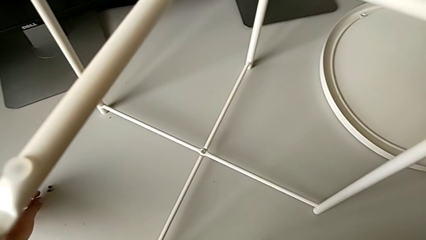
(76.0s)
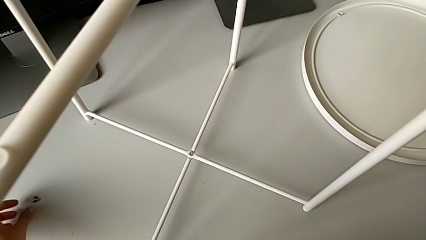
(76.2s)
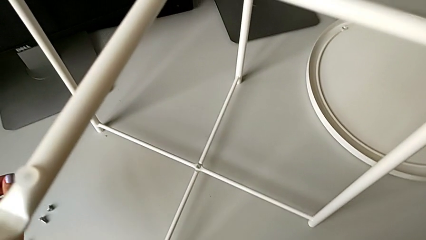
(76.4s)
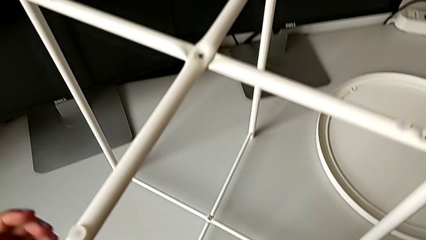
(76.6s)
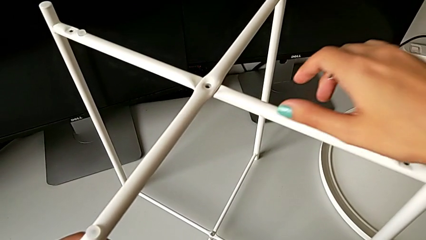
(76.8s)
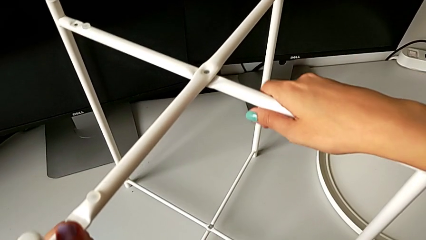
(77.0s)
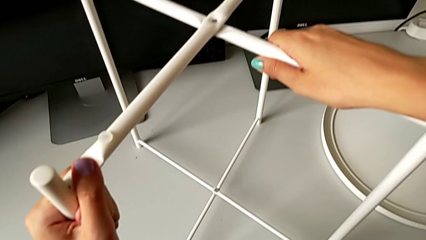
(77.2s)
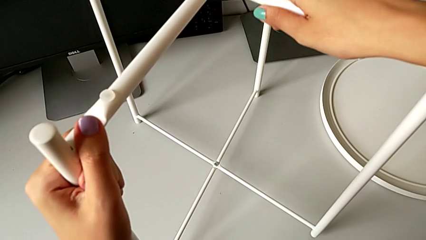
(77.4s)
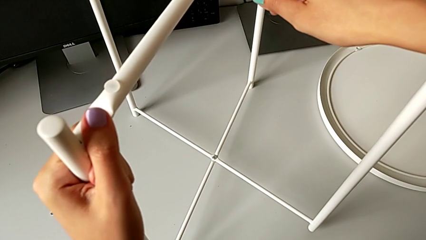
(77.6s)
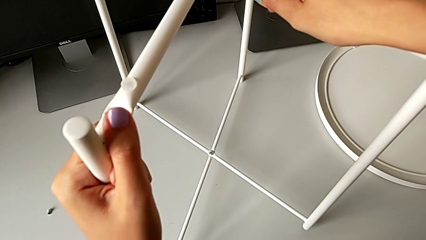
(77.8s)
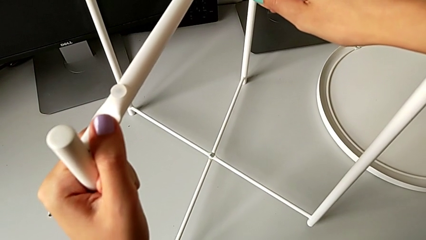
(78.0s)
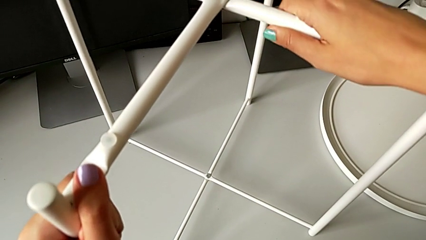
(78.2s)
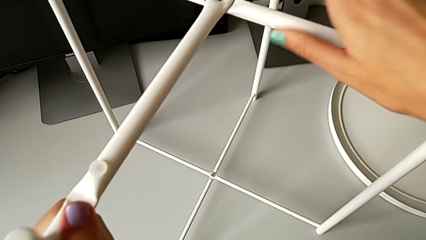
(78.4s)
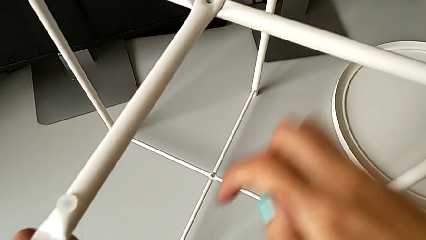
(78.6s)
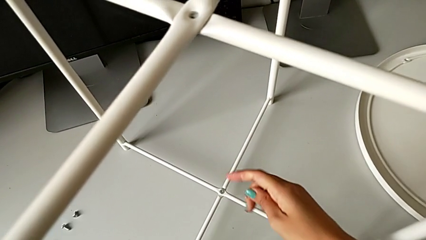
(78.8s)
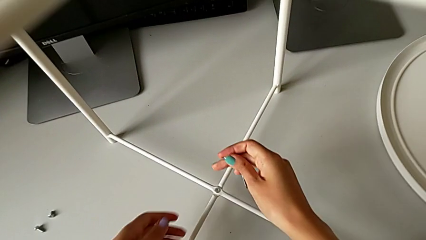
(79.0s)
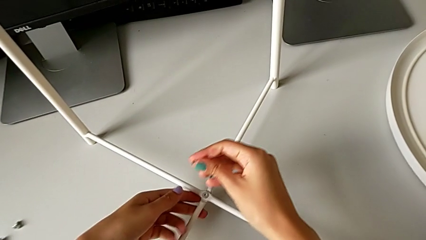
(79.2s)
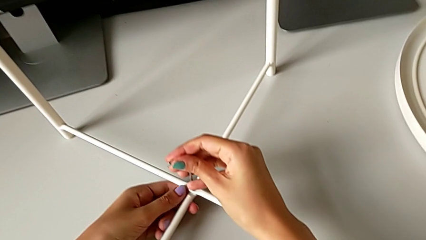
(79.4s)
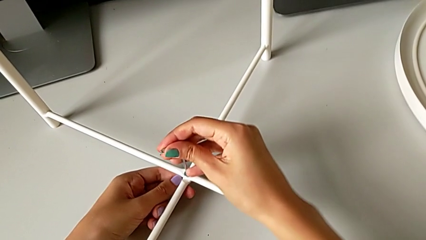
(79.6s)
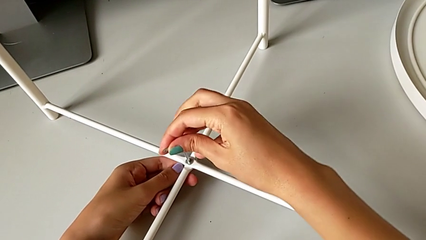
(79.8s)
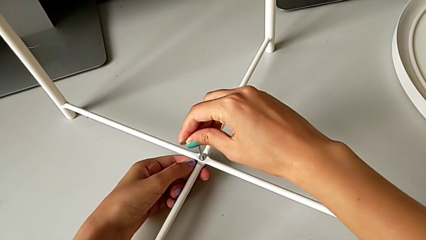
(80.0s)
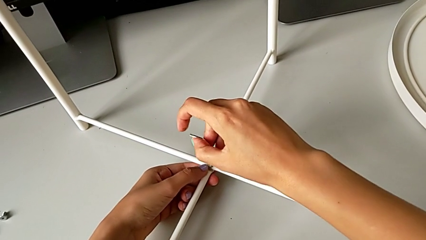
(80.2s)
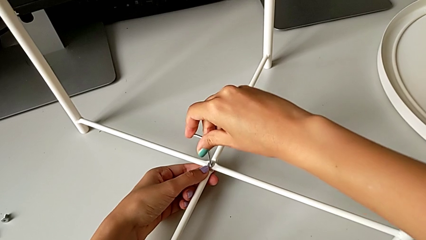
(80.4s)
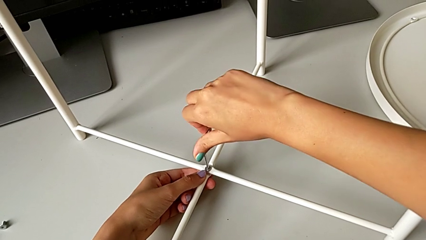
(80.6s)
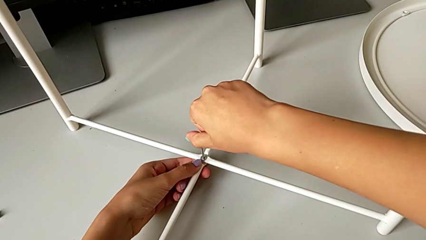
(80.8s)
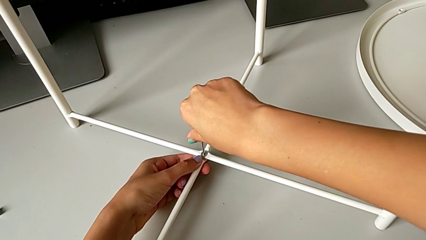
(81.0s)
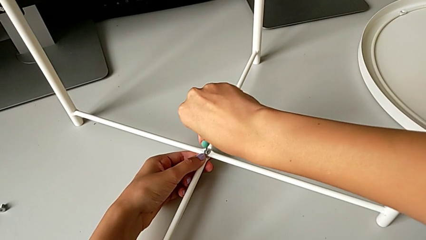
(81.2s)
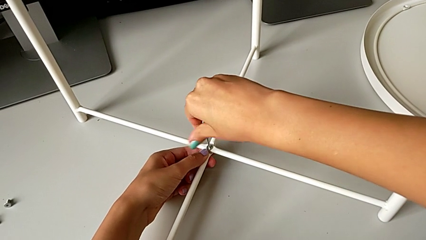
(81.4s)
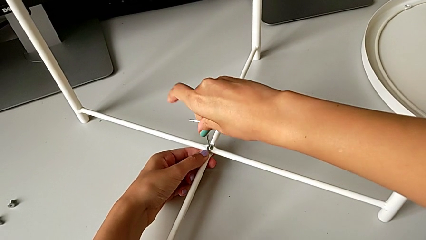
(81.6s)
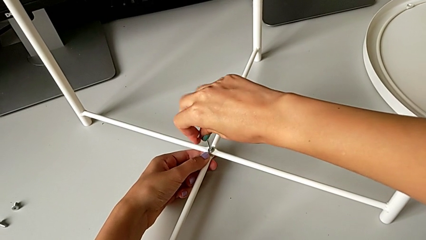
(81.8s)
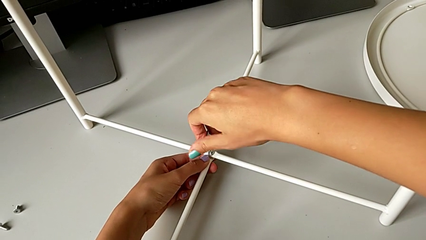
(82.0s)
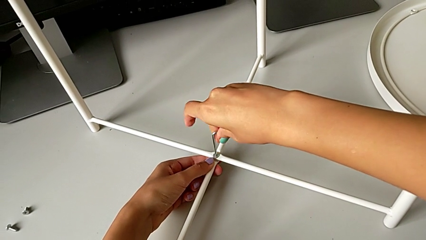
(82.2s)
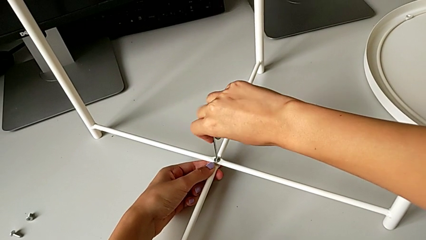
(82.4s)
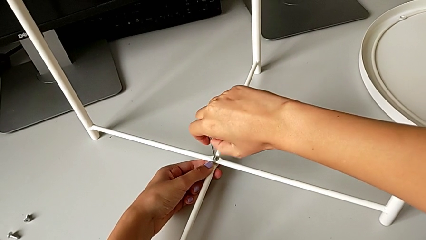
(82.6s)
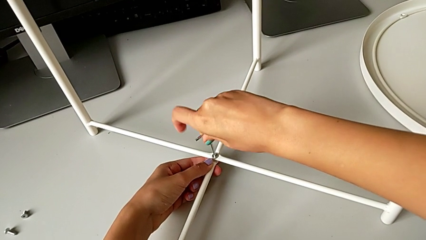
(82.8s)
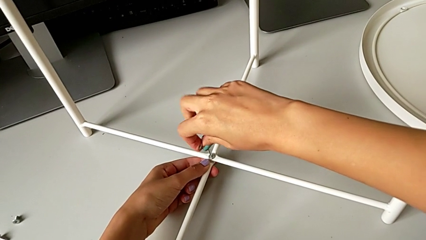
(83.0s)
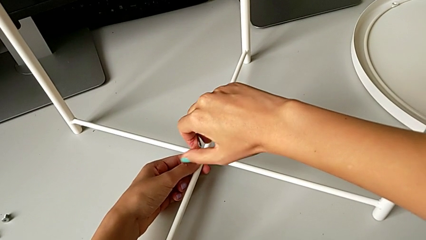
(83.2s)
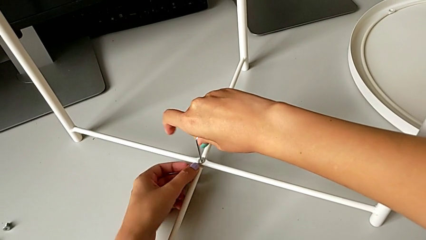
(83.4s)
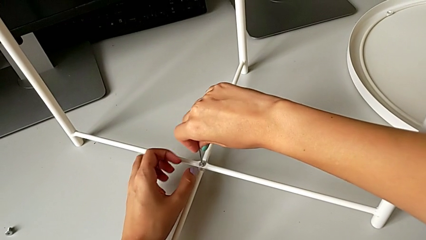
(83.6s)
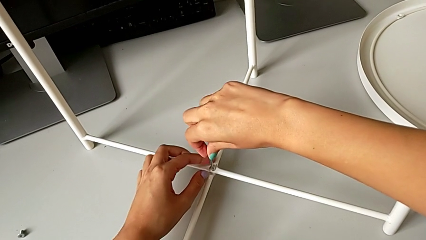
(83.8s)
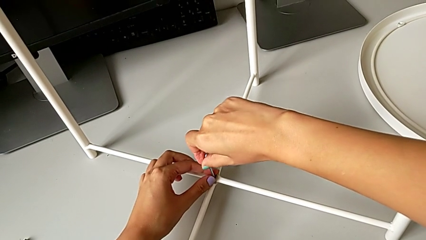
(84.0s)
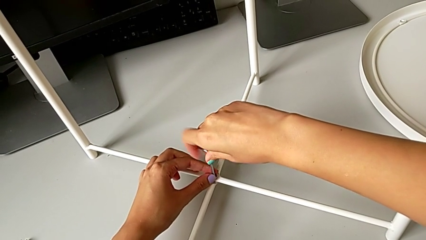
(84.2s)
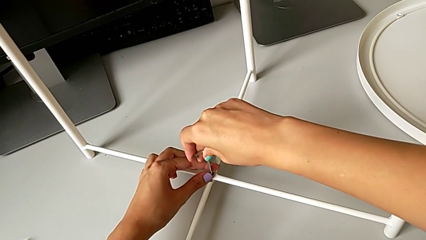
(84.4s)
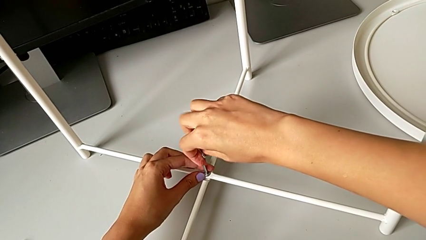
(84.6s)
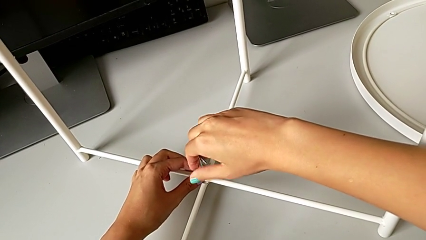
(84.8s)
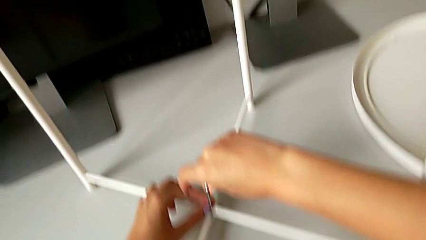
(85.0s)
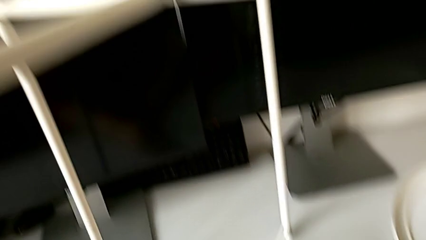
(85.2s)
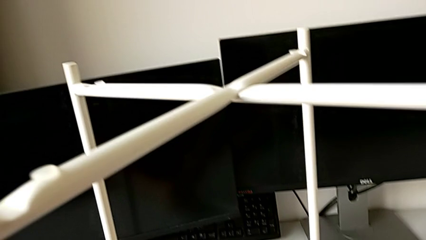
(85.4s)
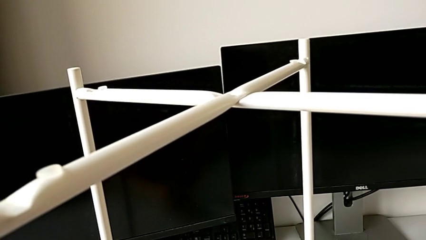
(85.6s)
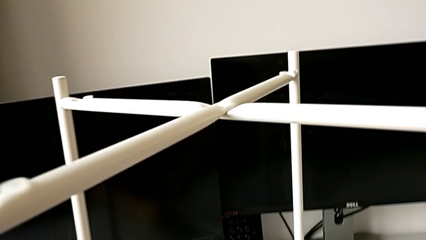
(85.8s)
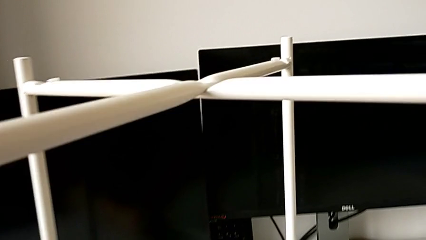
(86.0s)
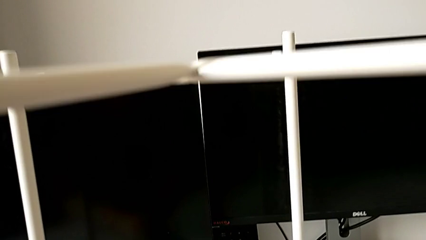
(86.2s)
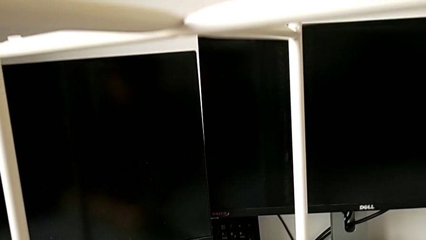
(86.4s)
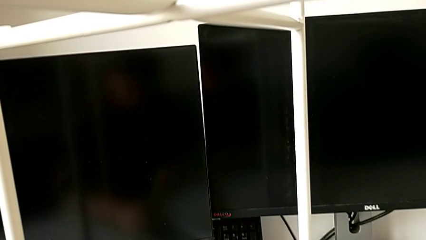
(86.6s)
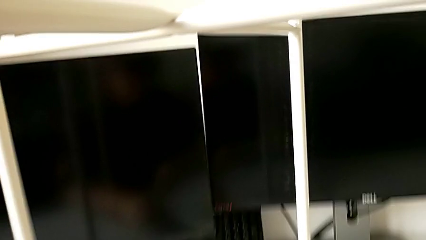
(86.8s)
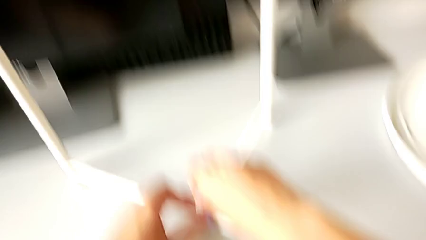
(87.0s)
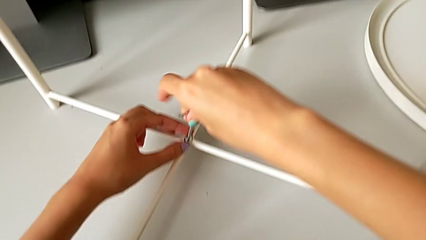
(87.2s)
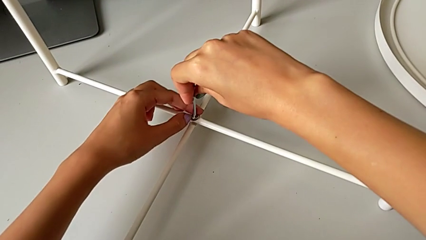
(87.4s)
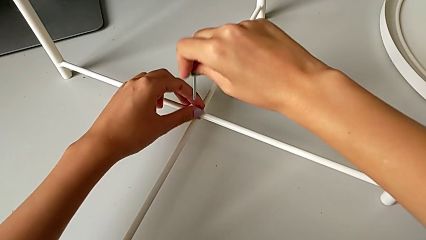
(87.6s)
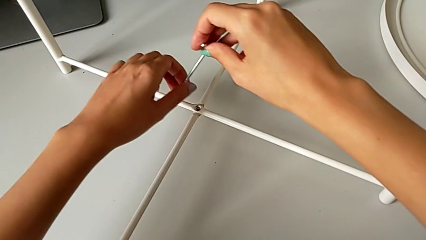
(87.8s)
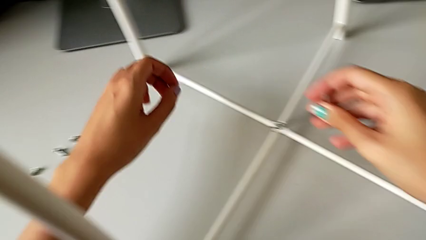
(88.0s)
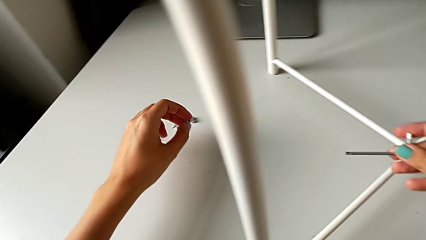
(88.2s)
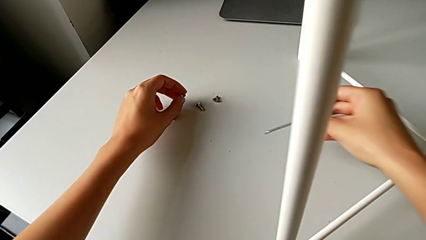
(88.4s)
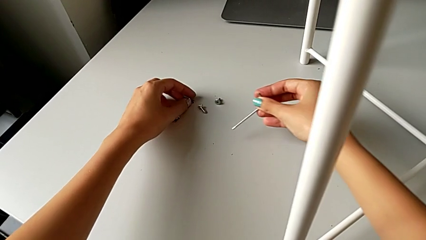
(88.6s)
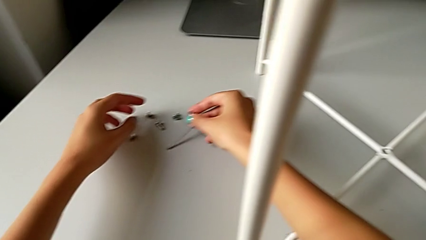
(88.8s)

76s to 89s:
The camera wearer unscrews the bottom hex socket head of the legs. They grab the leg, wrongly disassemble it, insert the Allen wrench and unscrew the hex socket head. They disassemble the hex socket head with the left hand and withdraw the Allen wrench with the right hand, and place the fourth hex socket head with the left hand and the Allen wrench with the right hand.

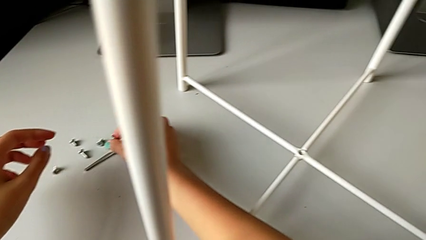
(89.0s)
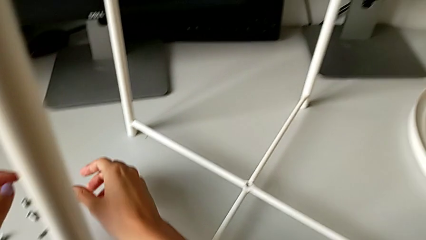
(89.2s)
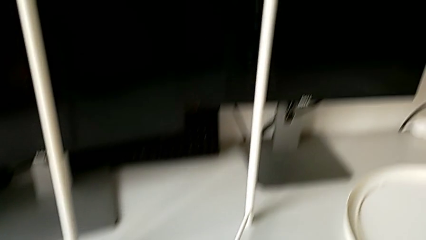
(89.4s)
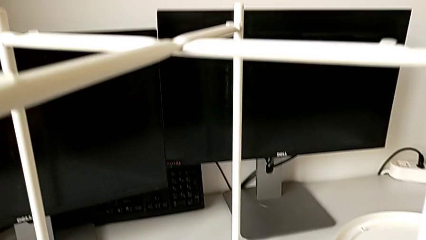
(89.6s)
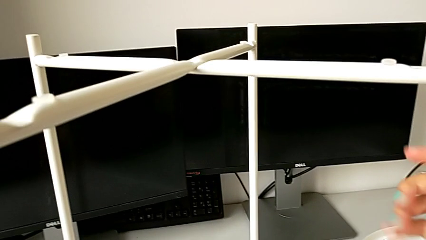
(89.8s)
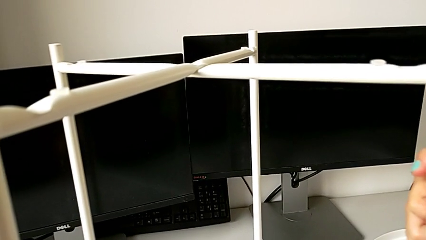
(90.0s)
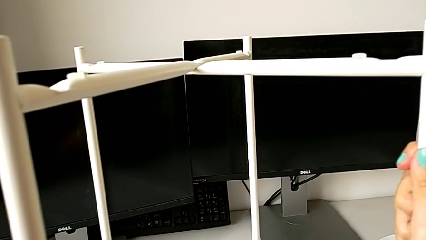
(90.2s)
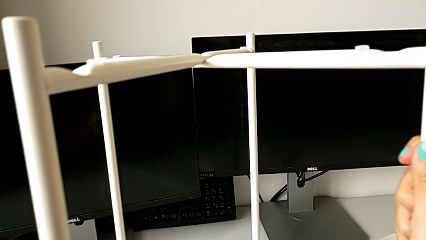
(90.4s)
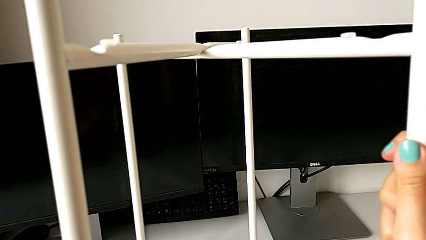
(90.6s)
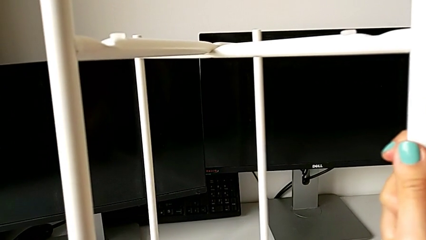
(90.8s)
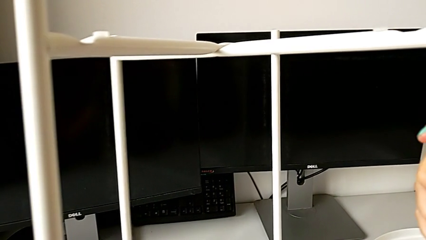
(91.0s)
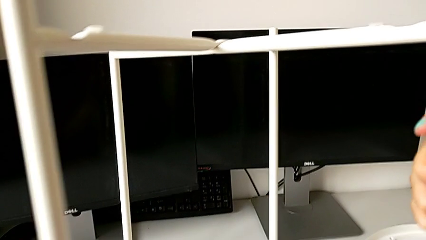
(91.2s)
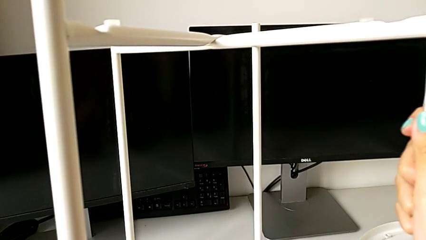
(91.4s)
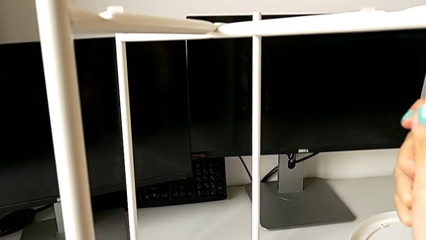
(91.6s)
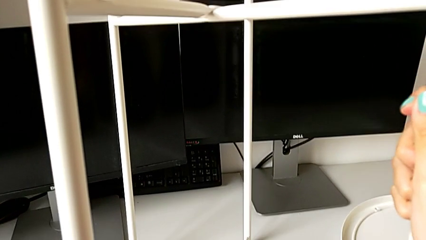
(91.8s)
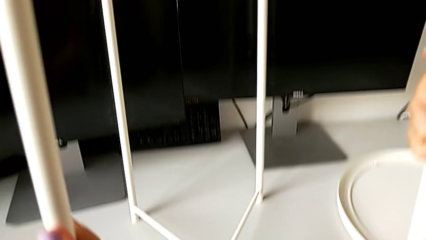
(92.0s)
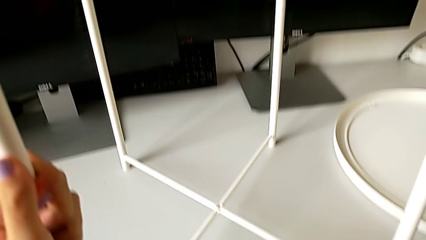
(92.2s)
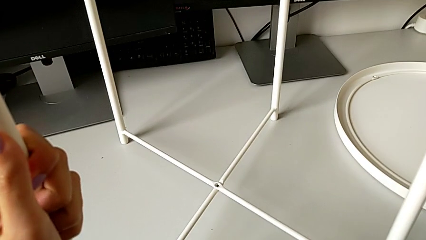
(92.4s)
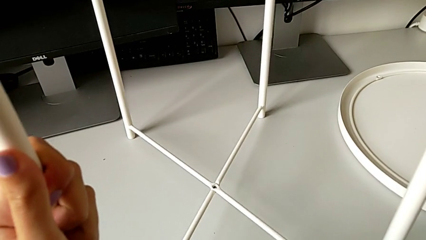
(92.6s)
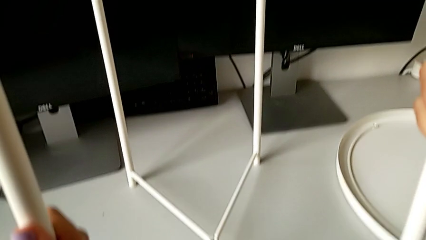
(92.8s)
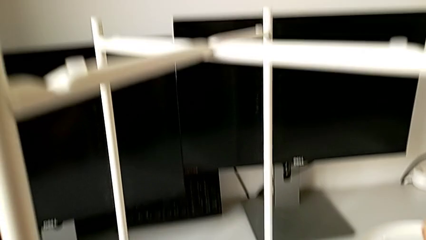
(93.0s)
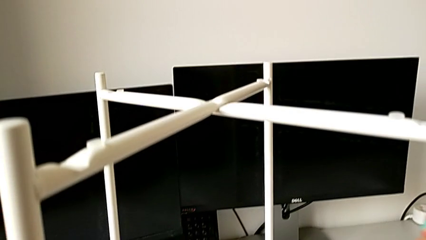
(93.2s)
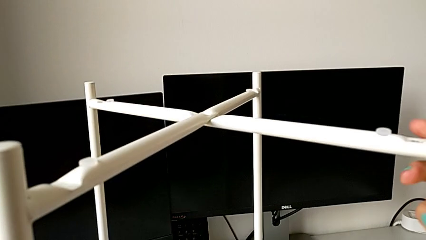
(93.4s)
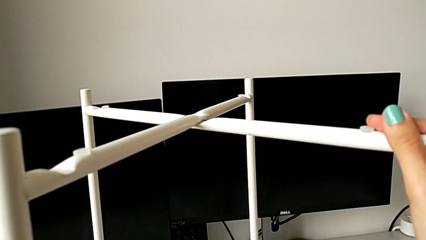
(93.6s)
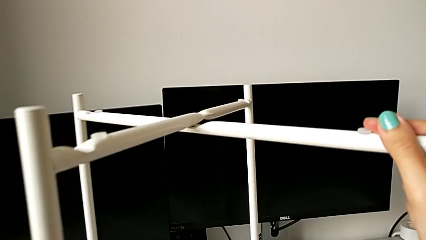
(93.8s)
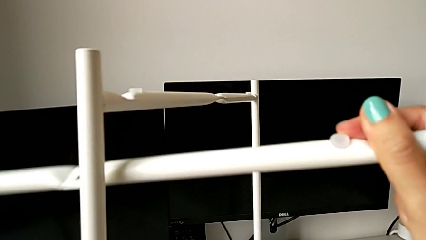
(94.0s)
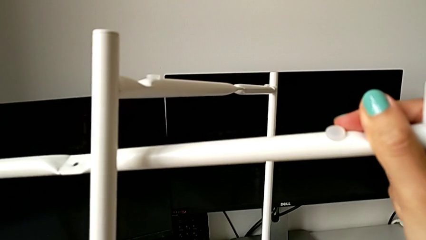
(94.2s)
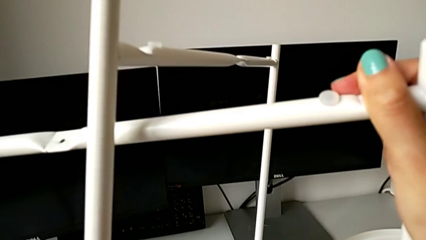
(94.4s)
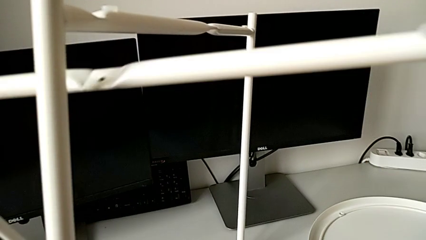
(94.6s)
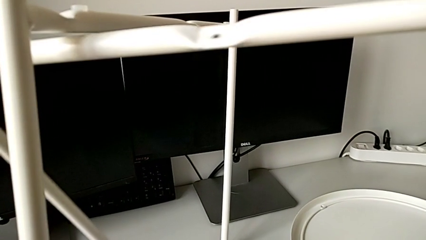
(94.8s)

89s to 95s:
The camera wearer is disassembling the legs. They grab the leg and slide it.
